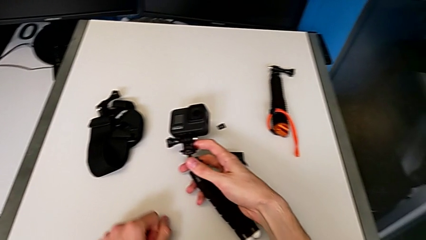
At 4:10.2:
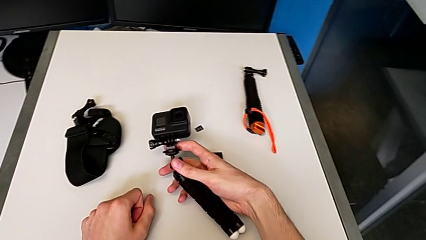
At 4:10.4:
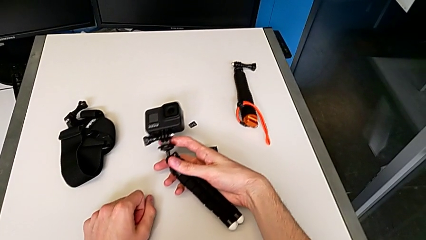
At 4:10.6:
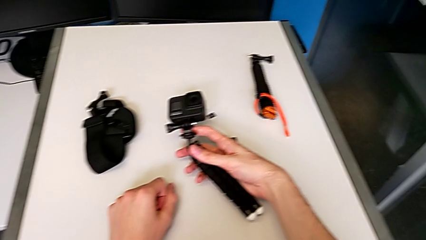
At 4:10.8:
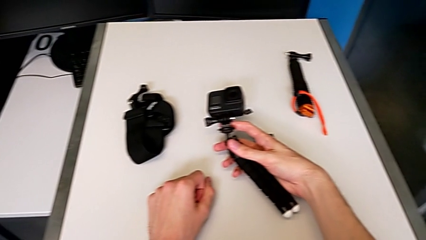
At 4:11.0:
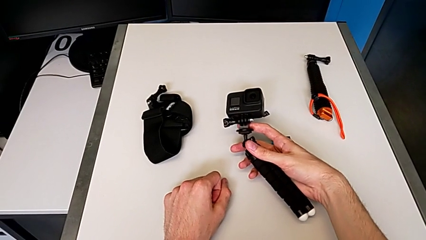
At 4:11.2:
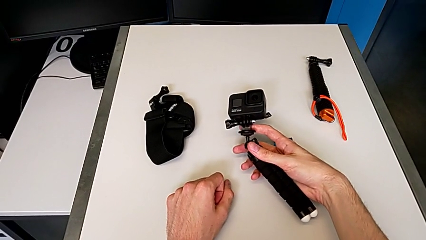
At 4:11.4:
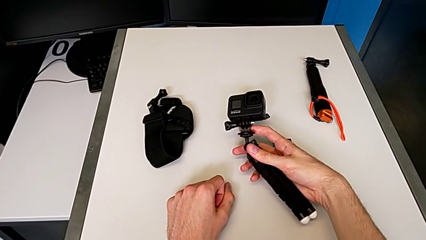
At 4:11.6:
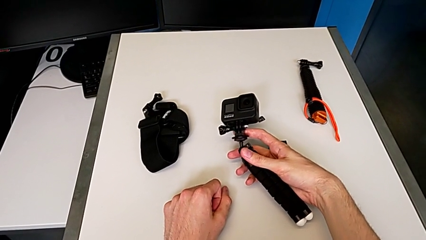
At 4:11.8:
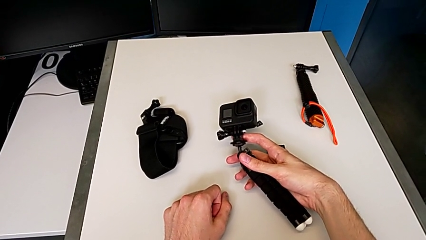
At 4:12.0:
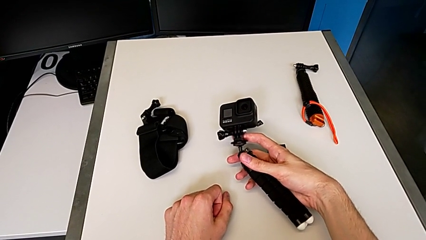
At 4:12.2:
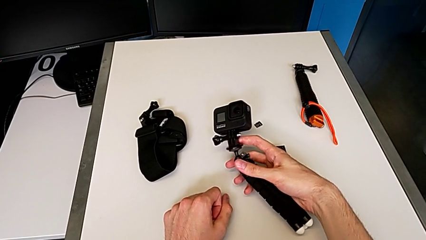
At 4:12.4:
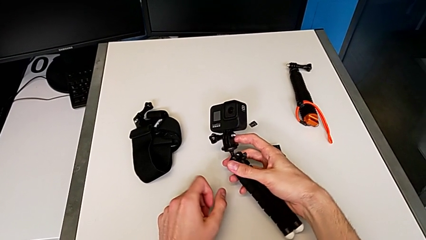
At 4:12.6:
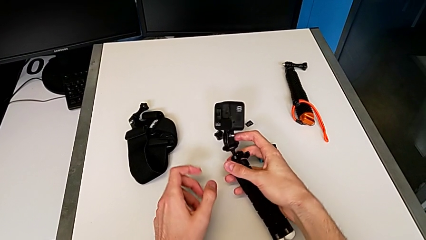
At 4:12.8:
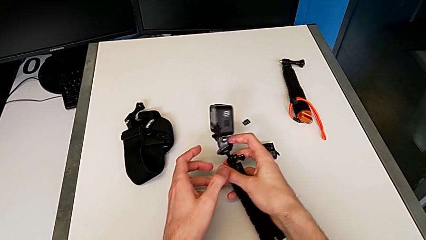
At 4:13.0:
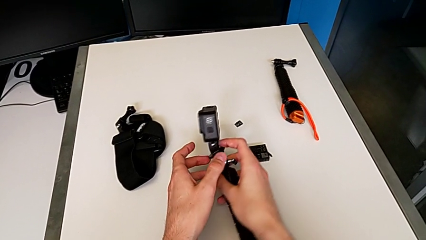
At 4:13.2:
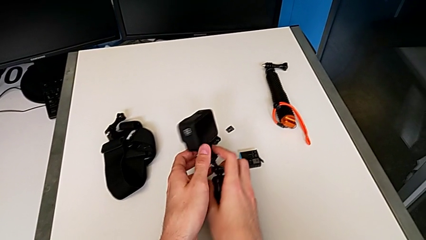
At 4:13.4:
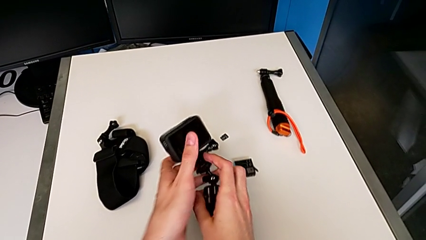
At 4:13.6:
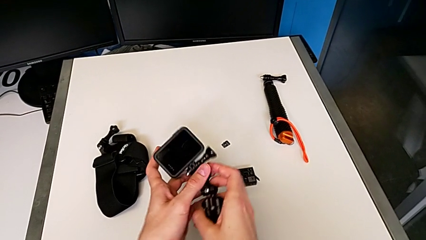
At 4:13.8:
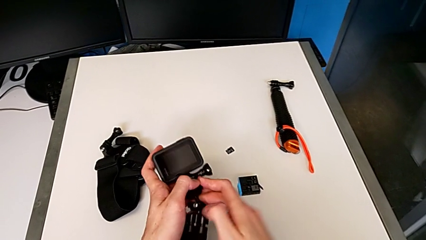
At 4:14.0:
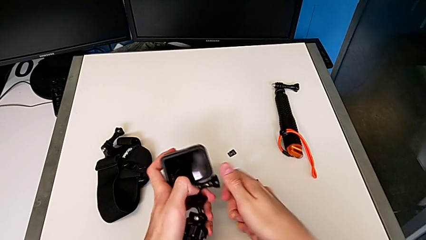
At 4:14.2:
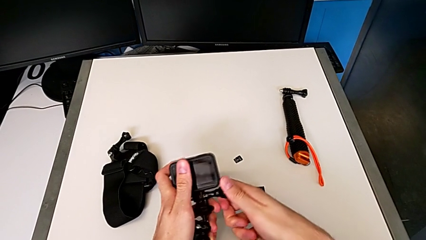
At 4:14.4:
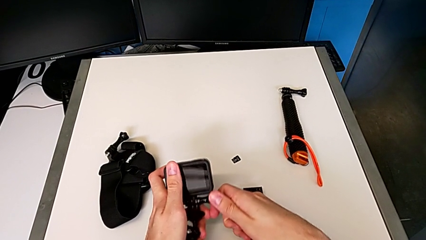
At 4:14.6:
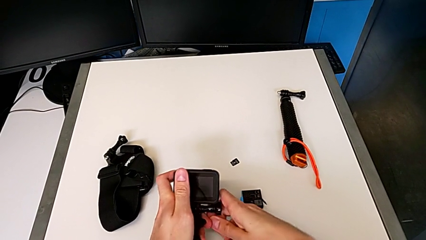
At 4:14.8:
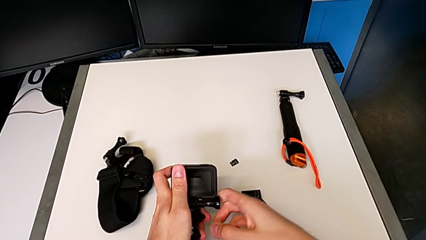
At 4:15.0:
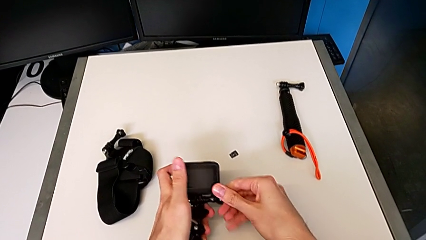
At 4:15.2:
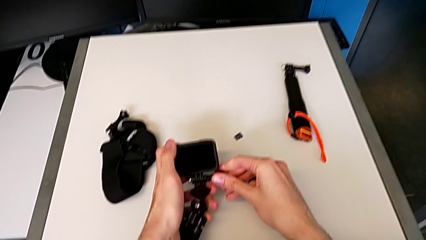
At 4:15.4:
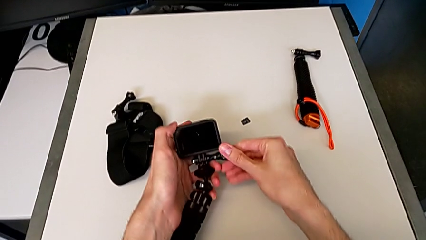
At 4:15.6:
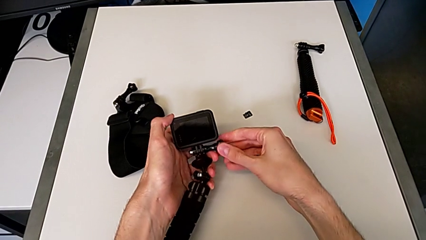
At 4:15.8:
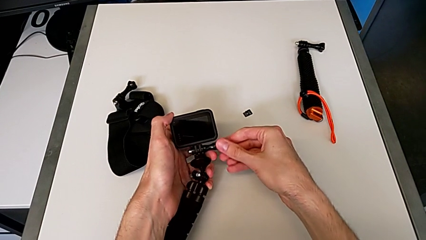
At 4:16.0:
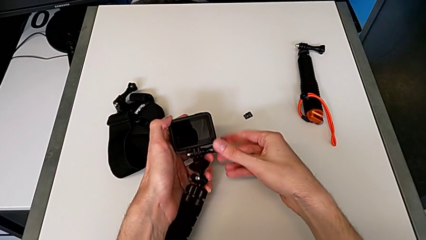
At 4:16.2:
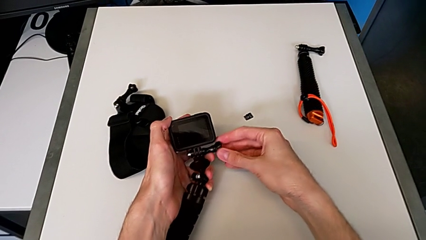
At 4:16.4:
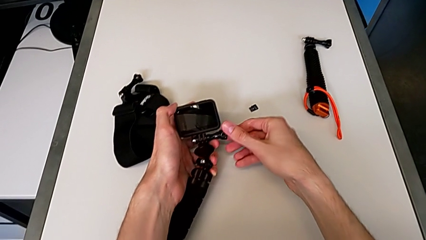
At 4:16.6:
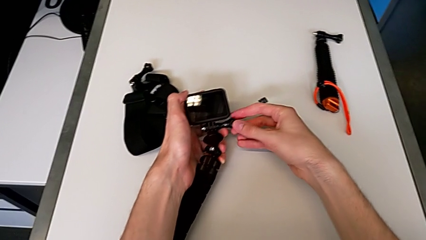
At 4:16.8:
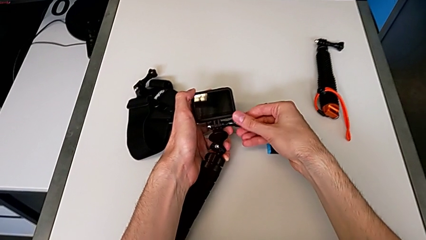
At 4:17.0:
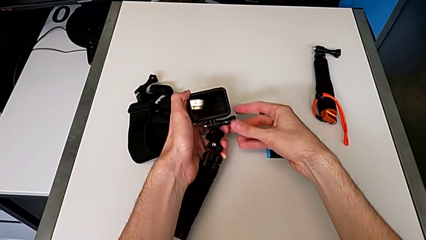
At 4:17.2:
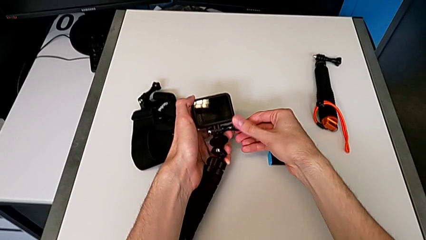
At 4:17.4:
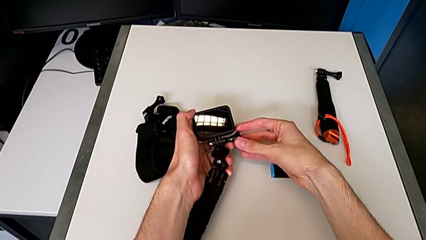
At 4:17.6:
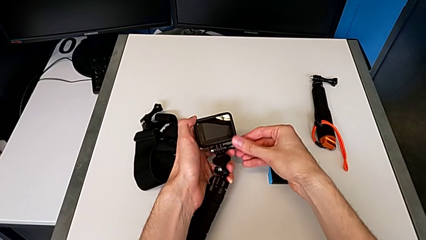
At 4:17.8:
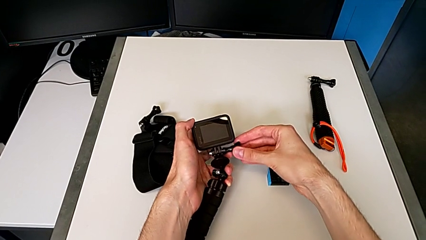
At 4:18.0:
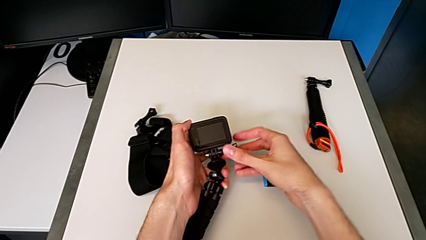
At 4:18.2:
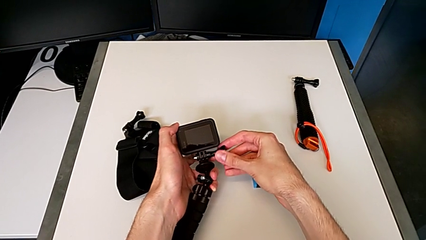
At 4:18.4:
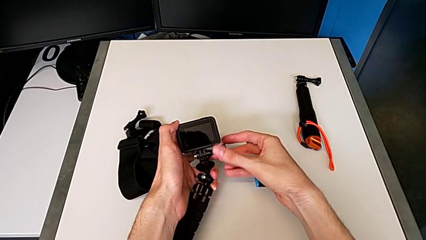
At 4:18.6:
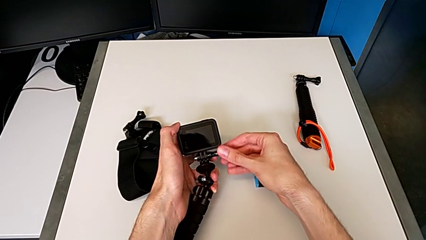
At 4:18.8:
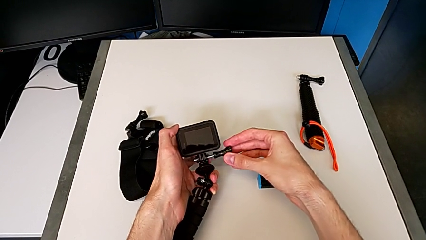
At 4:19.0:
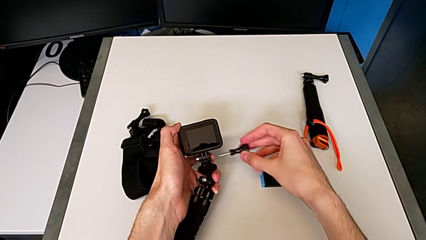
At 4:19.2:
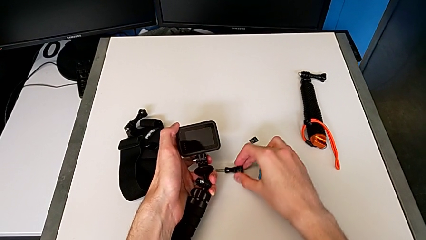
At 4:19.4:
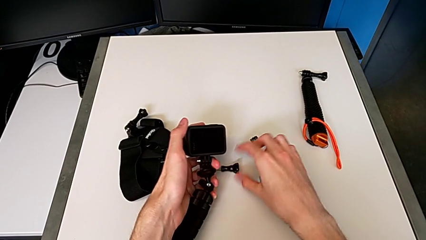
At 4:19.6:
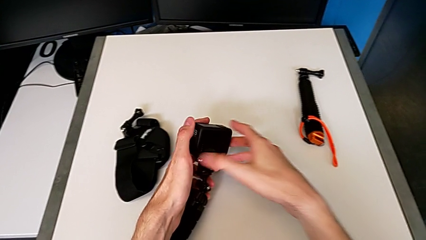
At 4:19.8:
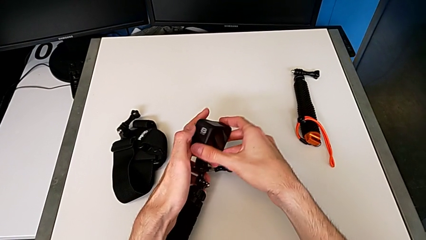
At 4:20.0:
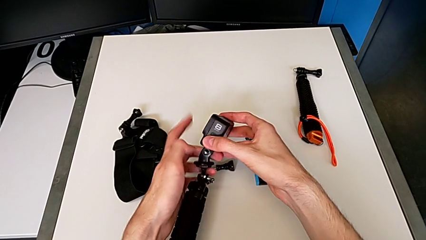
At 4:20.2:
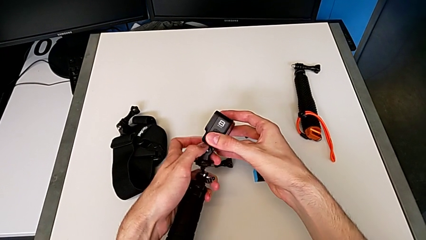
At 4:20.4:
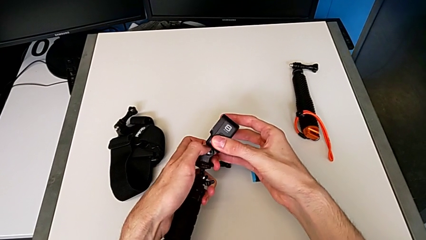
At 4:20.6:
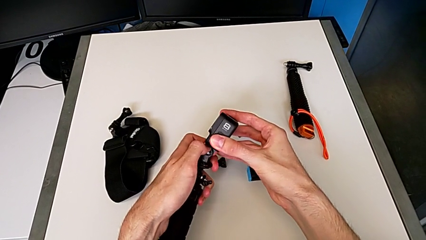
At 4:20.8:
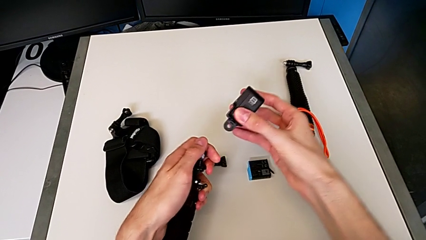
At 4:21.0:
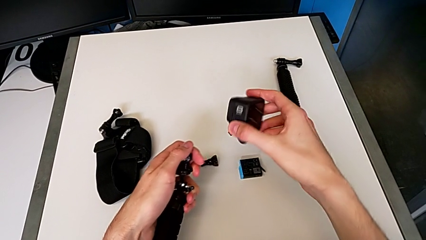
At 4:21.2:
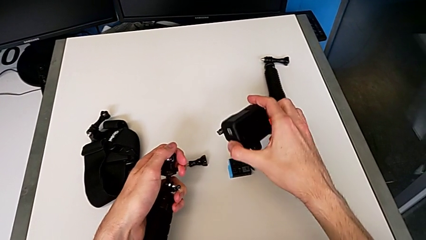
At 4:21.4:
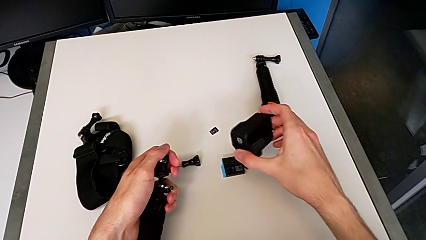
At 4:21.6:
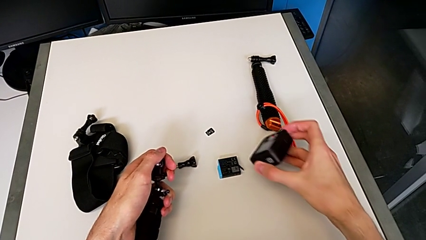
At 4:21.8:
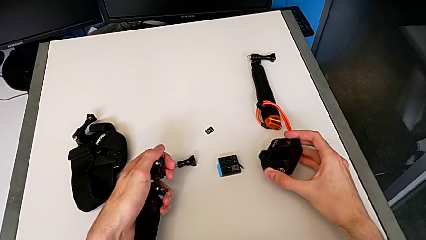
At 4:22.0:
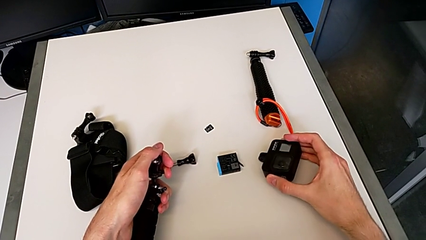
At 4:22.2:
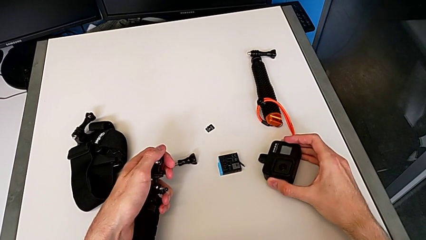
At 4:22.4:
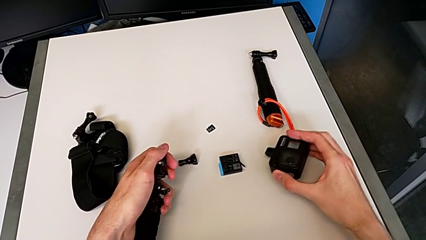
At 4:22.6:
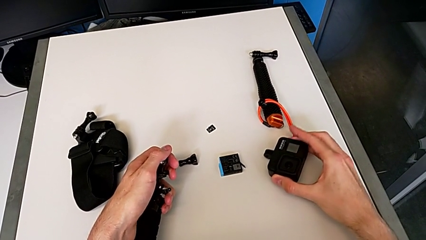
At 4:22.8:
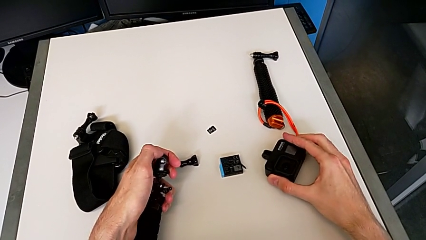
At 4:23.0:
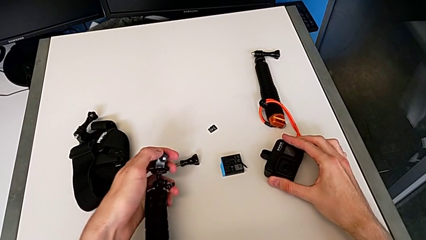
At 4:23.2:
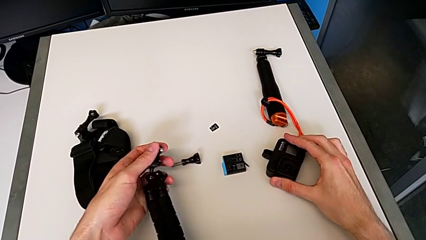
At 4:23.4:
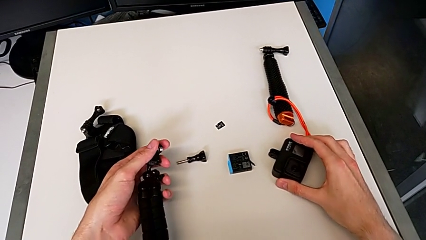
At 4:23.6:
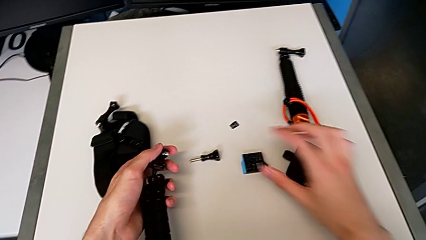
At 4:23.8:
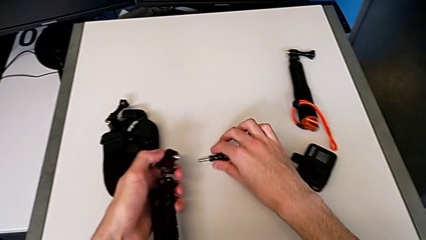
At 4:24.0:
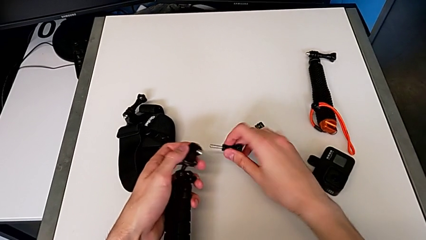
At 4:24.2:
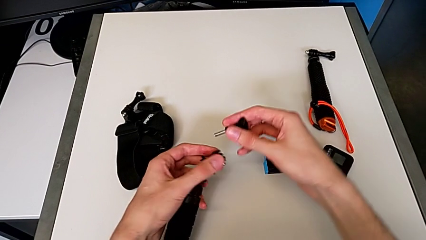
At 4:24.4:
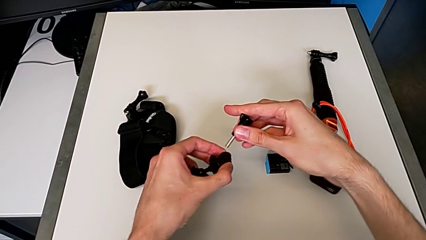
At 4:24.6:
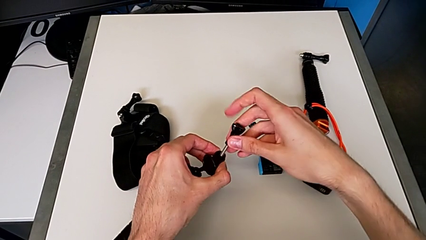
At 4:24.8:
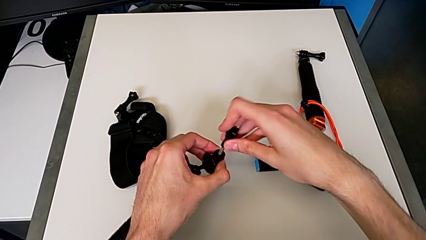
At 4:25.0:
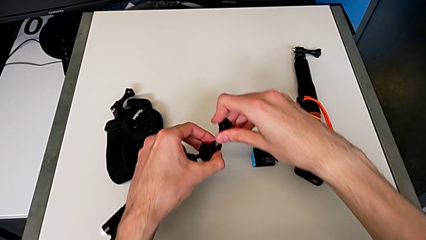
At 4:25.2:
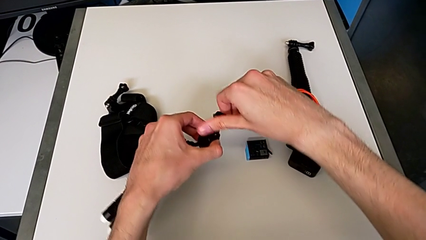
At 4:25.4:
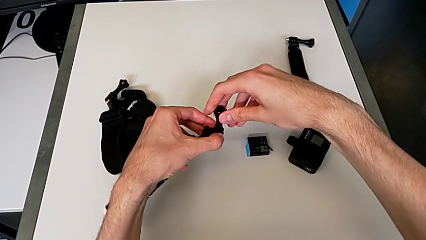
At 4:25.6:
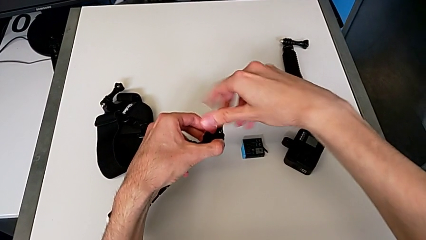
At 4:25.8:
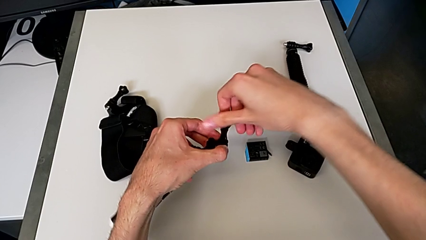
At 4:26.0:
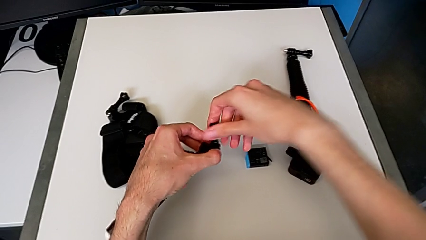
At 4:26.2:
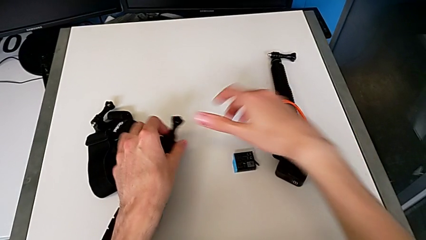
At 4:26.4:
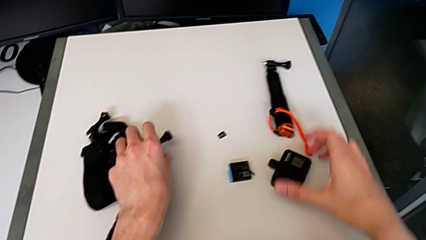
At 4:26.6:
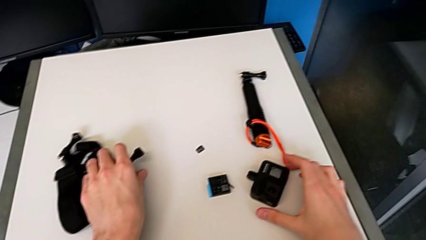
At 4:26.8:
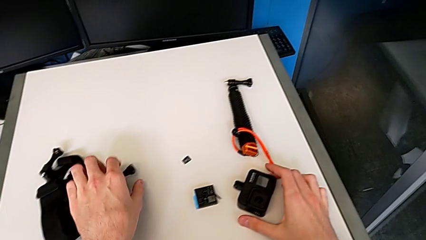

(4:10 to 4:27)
The camera wearer removes the GoPro's tripod. They withdraw the black tripod, unscrew the black screw, withdraw the black GoPro and assemble the black screw.
